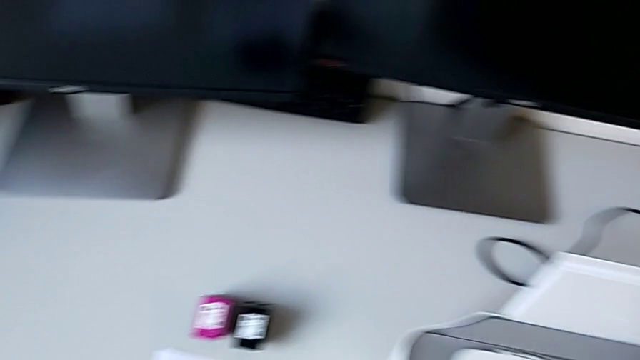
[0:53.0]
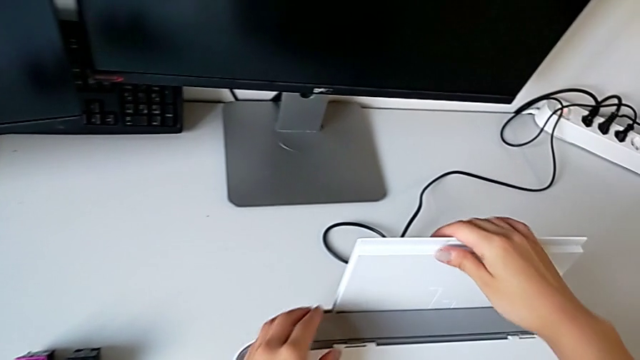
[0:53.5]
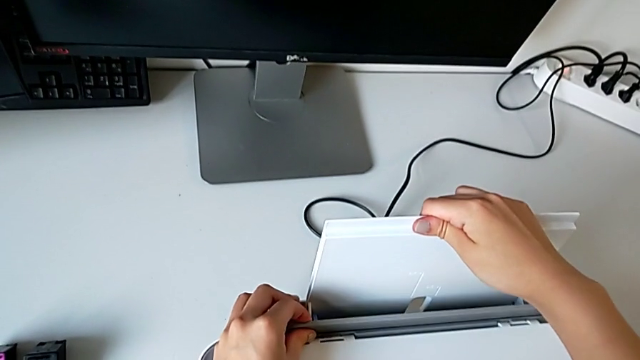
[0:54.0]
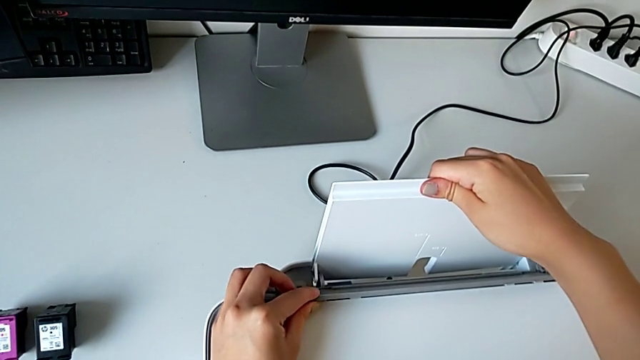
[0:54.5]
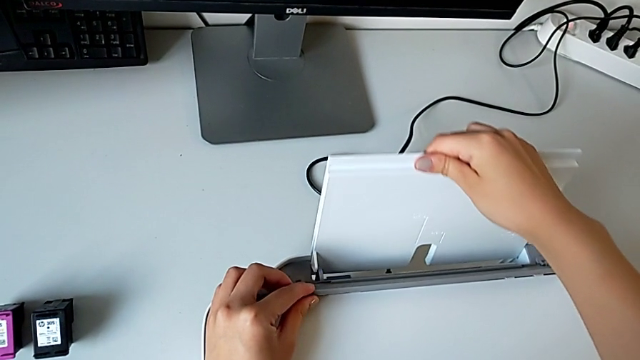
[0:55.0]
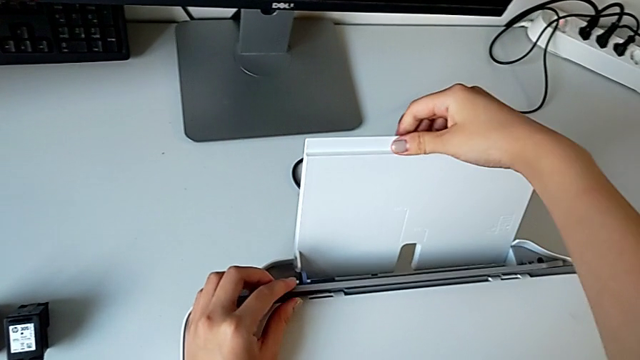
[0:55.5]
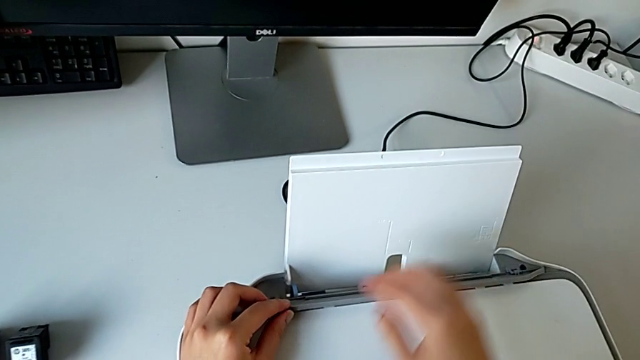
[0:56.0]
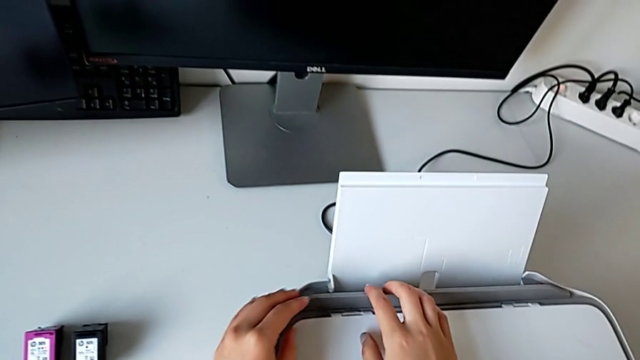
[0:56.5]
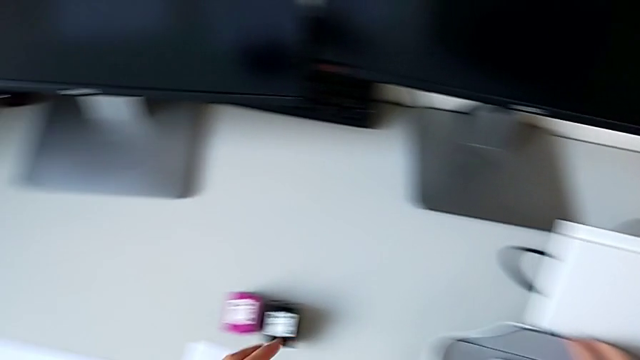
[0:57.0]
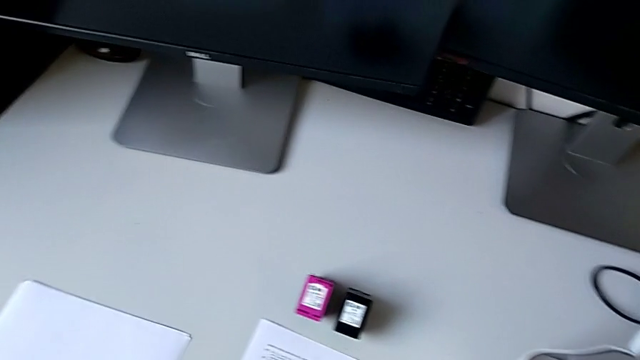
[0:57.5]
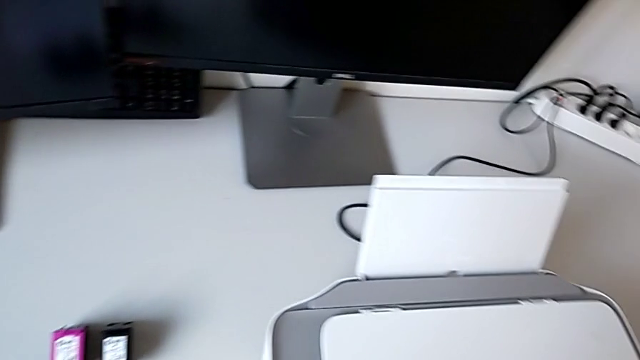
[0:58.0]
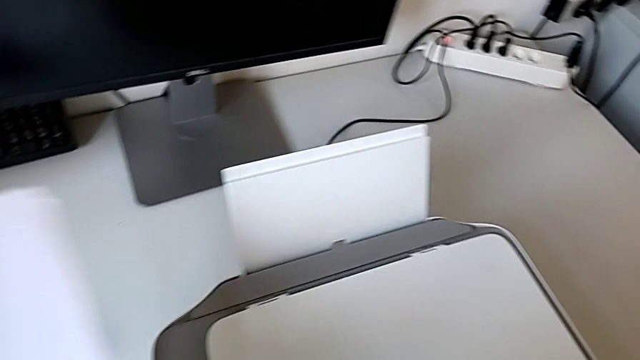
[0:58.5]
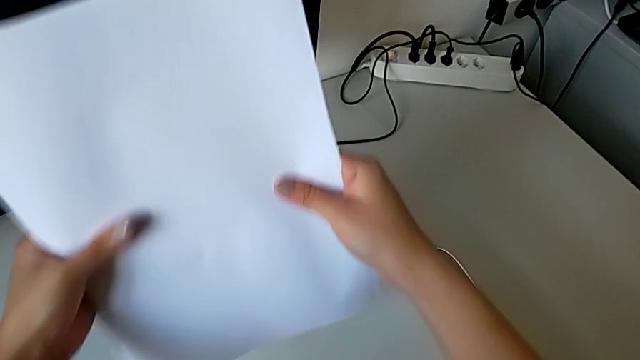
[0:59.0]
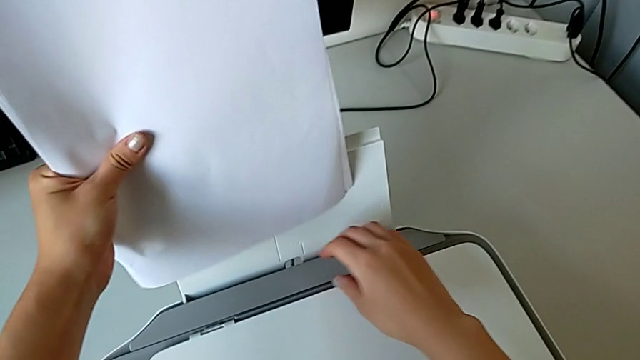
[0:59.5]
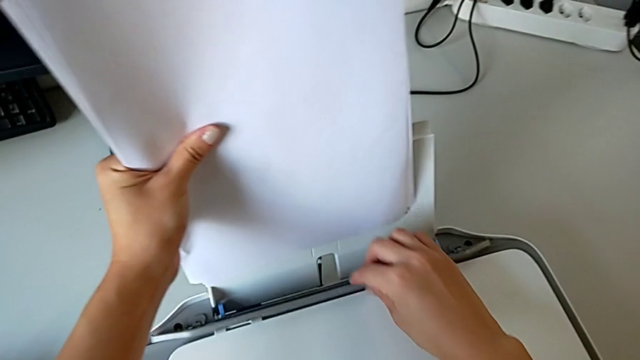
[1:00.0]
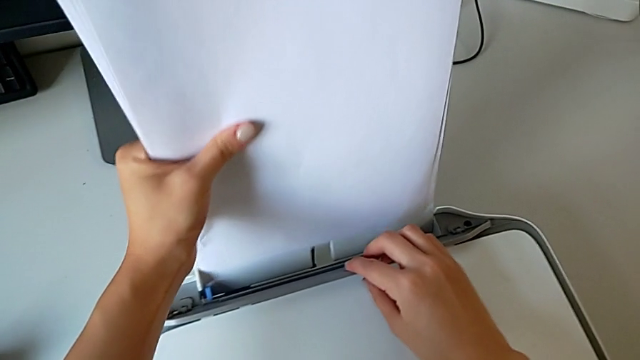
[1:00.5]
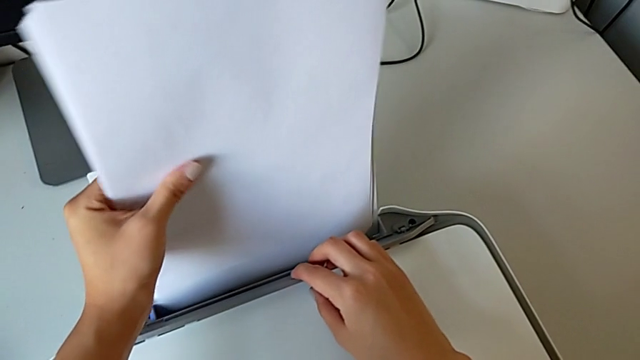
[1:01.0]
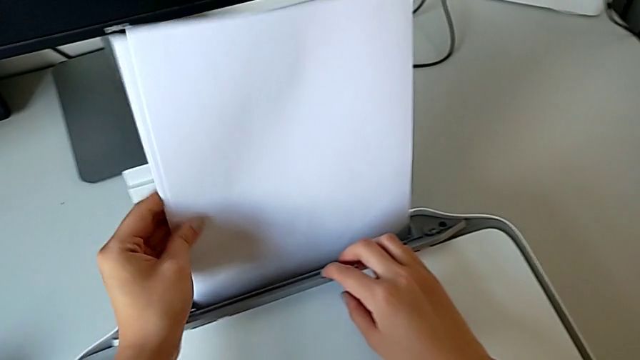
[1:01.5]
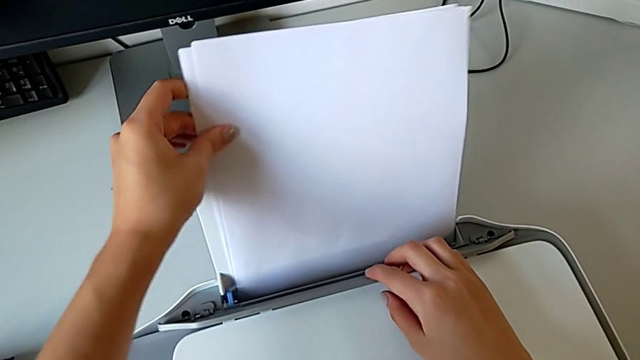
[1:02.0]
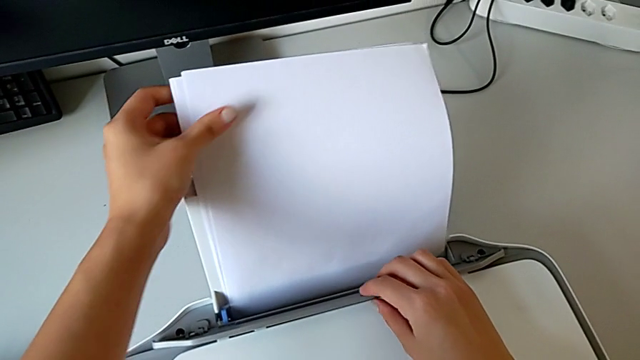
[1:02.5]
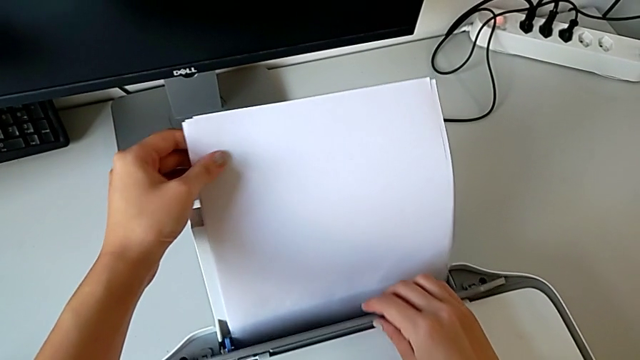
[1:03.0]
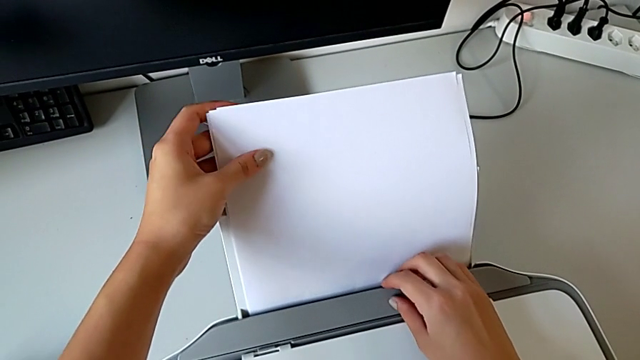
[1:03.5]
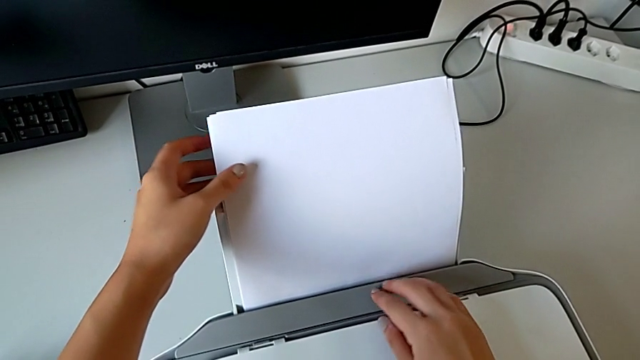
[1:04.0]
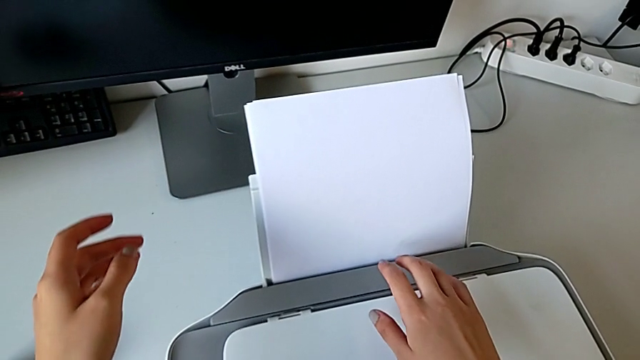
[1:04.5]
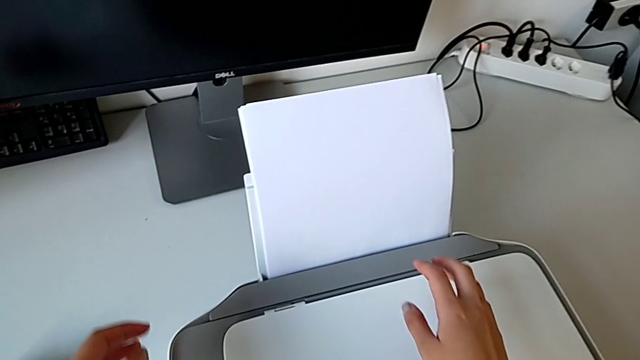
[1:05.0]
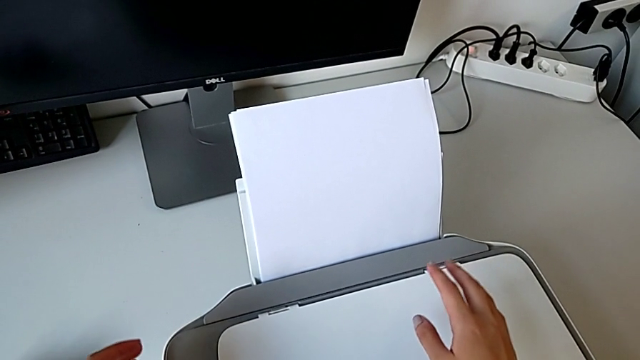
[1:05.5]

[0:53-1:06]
The camera wearer is loading paper into the back of the printer. They open the paper tray, insert the paper stack and place it.

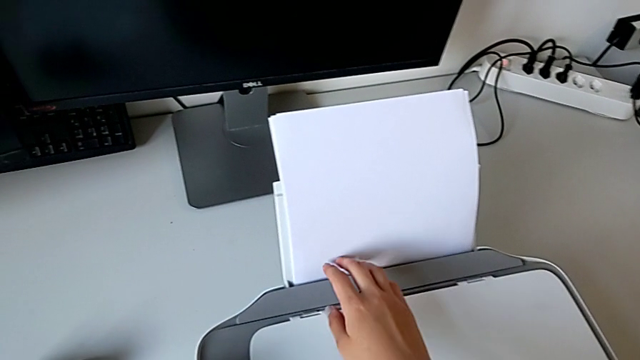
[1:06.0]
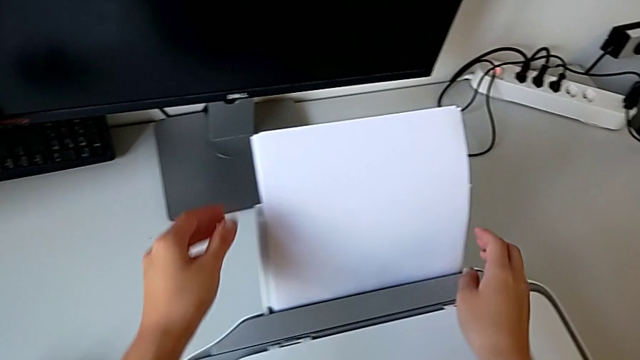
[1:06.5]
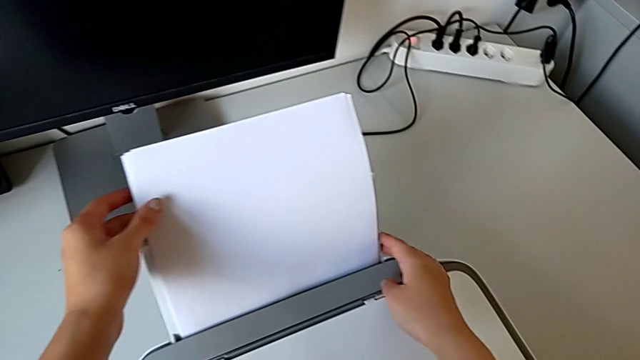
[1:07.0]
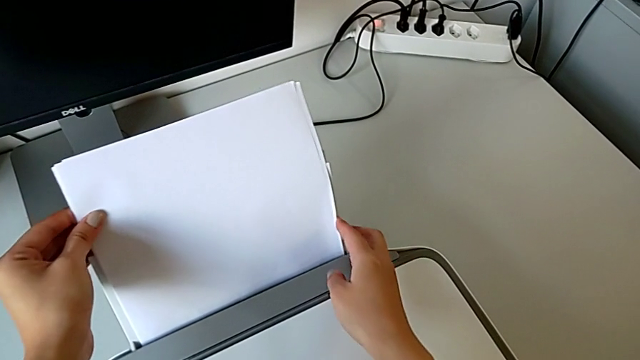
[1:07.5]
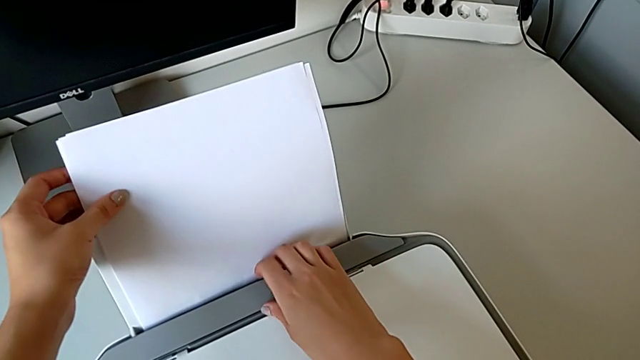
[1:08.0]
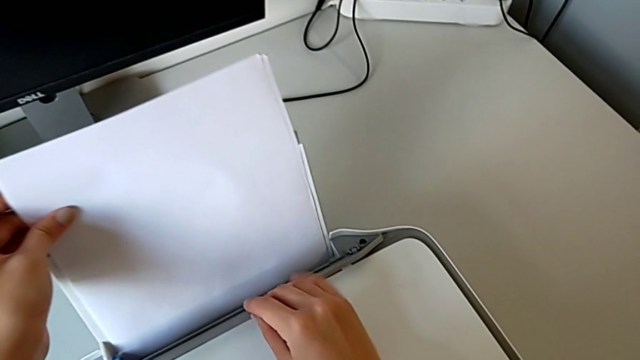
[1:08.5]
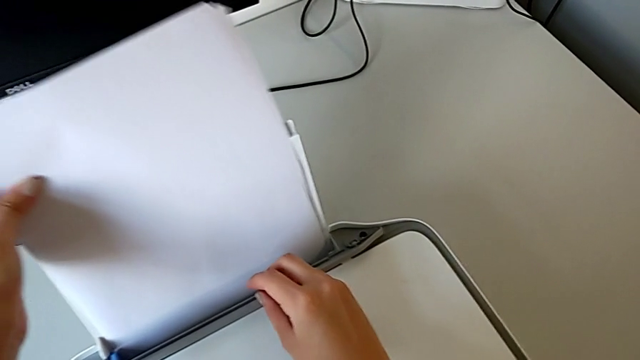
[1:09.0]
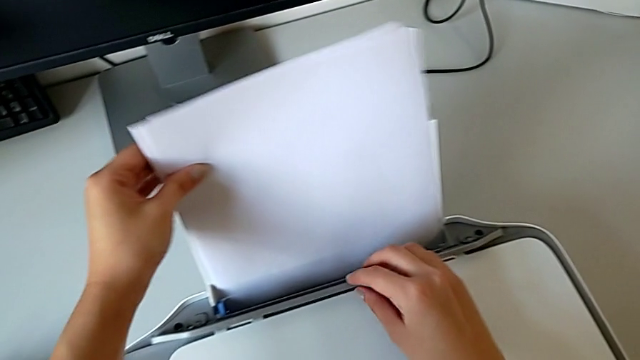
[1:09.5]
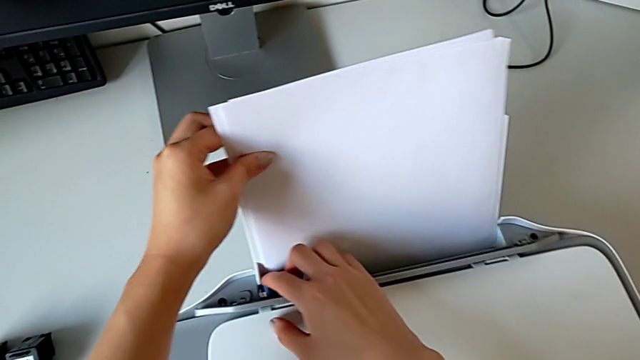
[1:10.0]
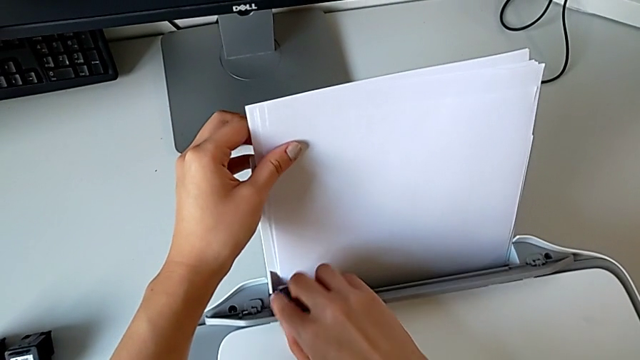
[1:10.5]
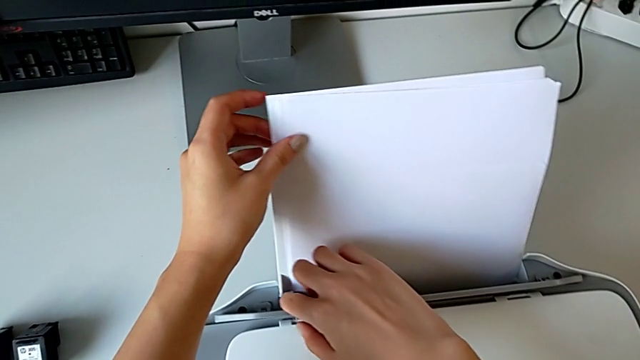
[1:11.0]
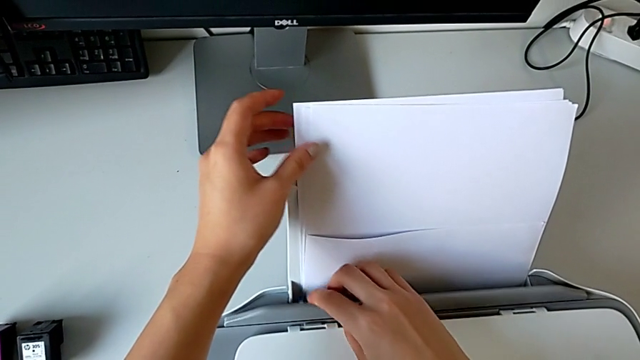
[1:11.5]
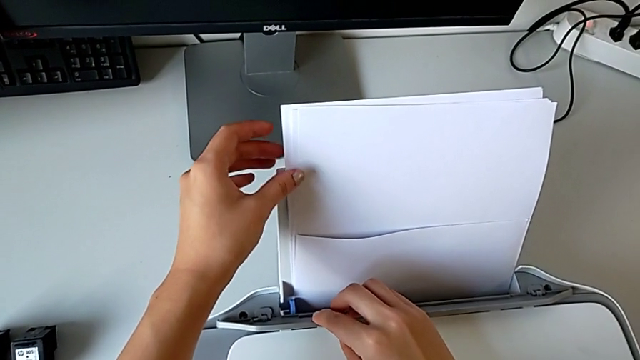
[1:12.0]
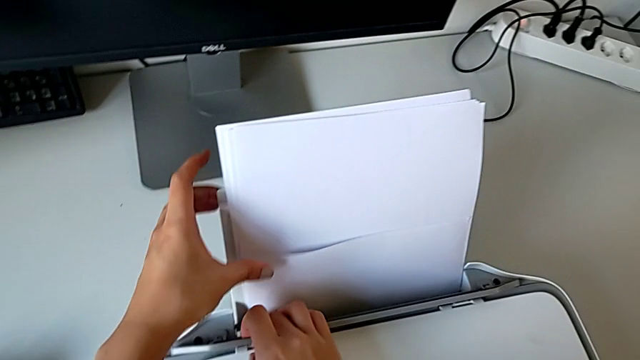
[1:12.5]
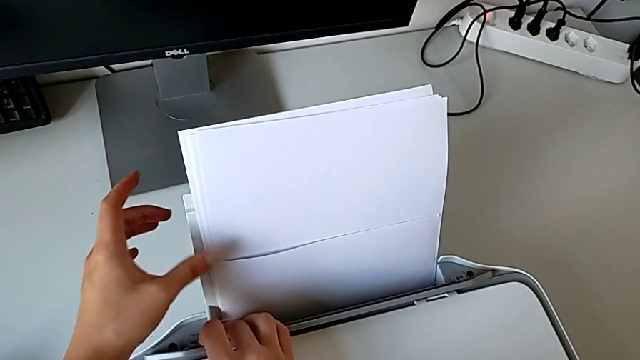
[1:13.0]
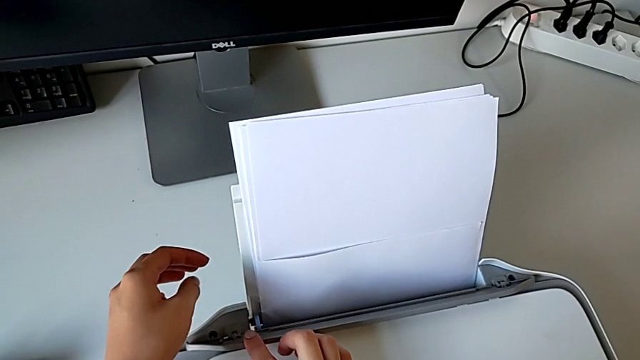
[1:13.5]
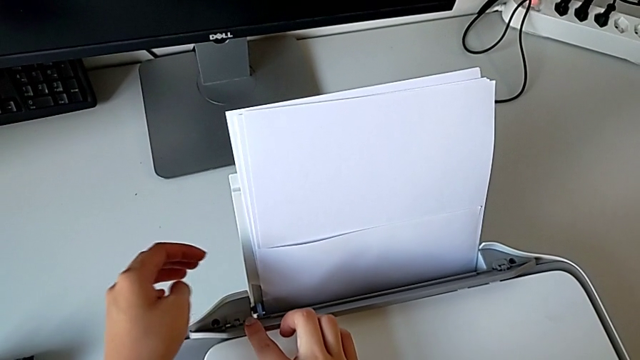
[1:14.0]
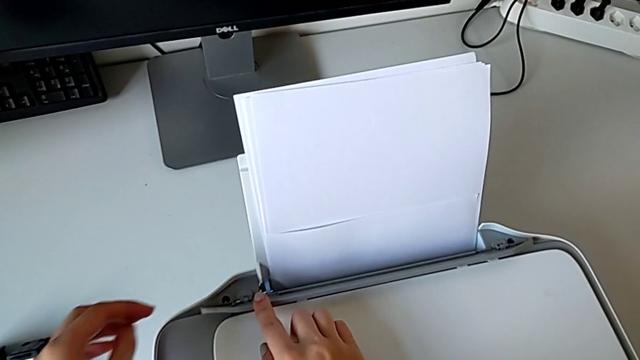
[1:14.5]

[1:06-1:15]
The camera wearer is loading paper into the back of the printer. They grab the paper stack, place it and pull the tray shield.
